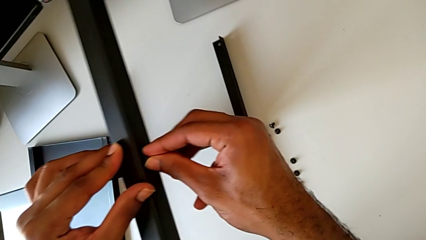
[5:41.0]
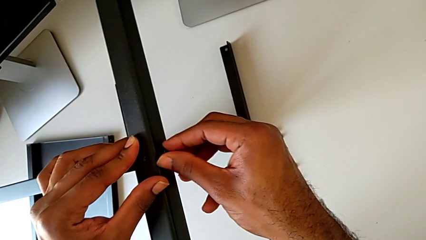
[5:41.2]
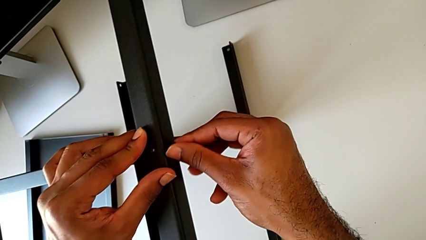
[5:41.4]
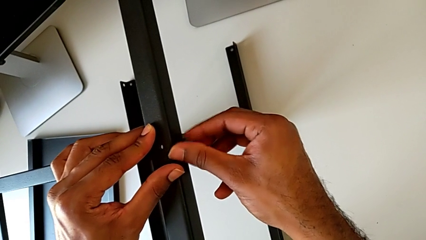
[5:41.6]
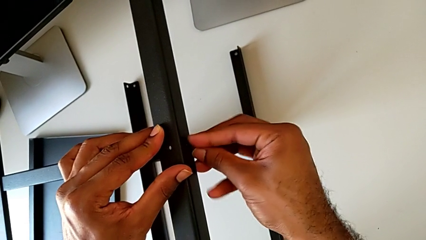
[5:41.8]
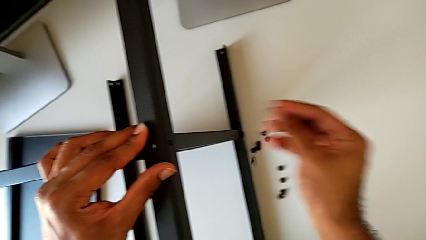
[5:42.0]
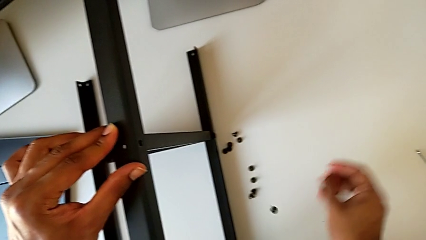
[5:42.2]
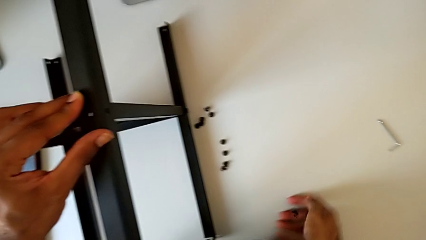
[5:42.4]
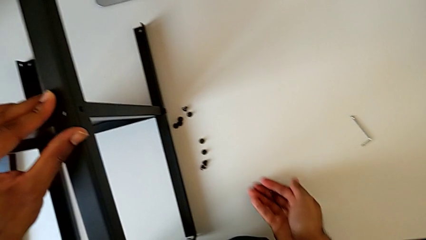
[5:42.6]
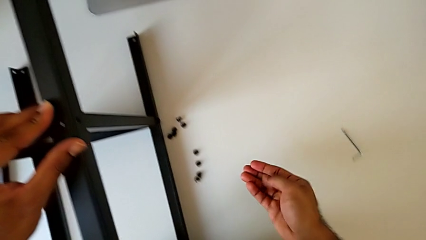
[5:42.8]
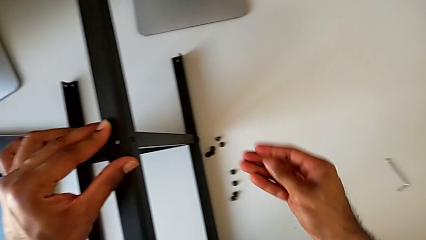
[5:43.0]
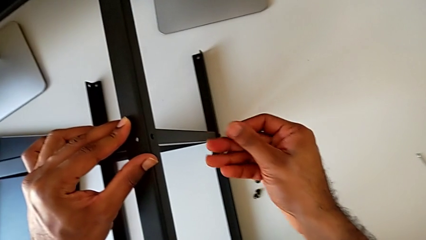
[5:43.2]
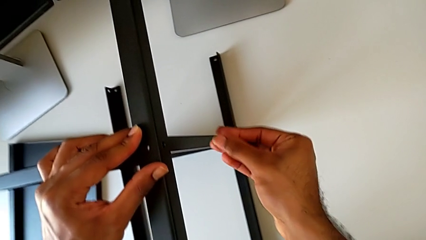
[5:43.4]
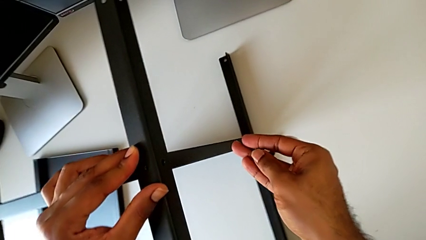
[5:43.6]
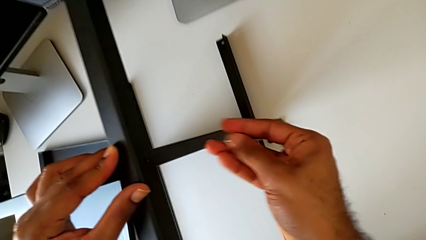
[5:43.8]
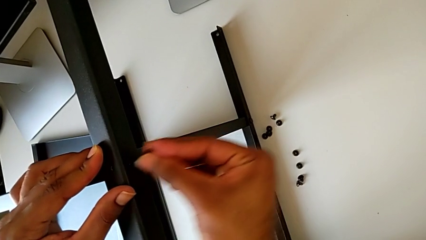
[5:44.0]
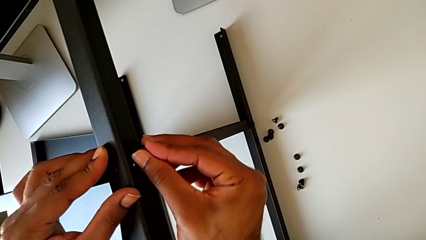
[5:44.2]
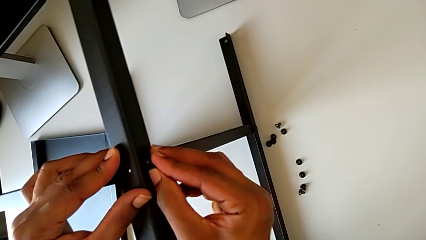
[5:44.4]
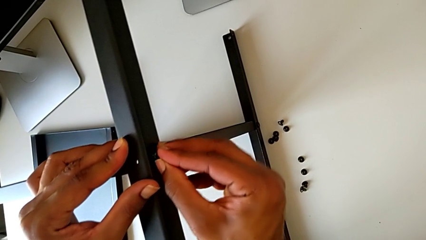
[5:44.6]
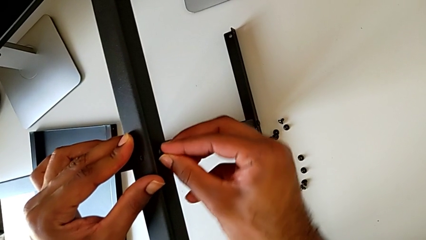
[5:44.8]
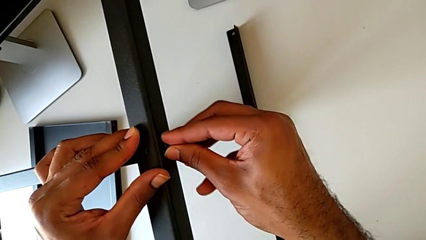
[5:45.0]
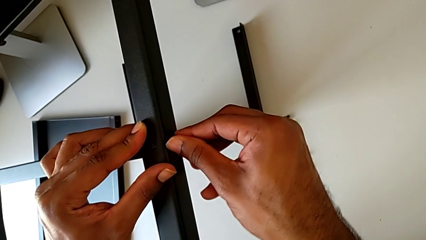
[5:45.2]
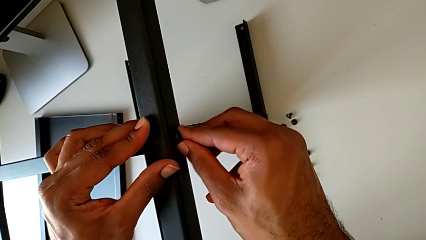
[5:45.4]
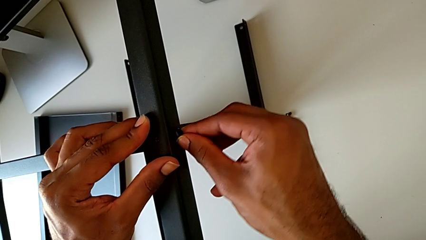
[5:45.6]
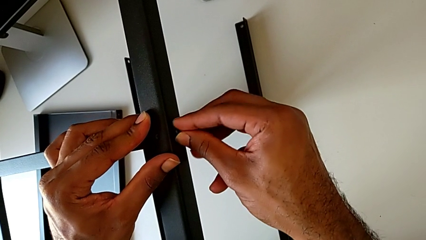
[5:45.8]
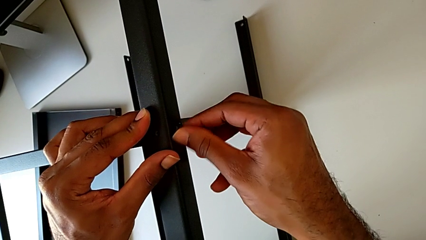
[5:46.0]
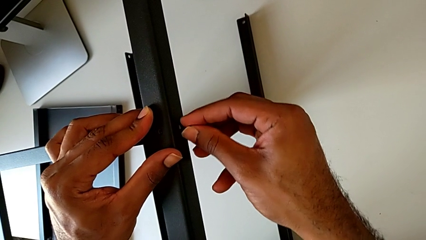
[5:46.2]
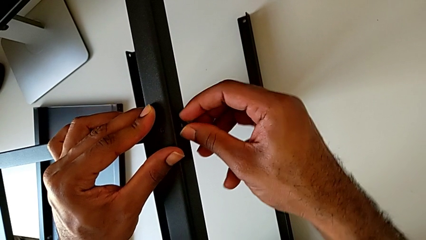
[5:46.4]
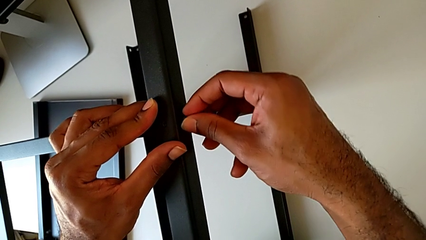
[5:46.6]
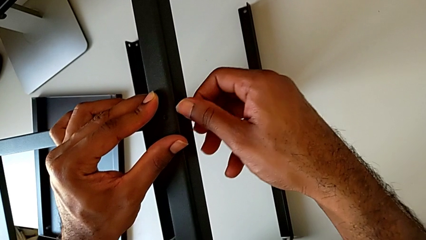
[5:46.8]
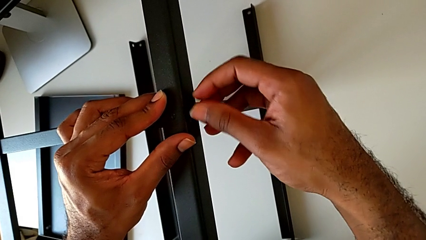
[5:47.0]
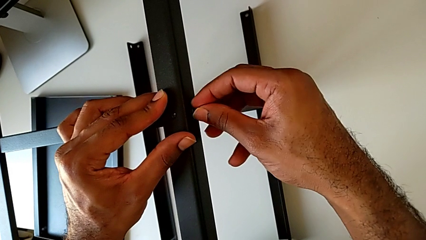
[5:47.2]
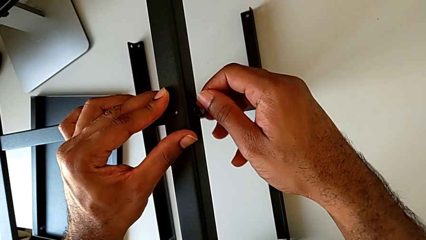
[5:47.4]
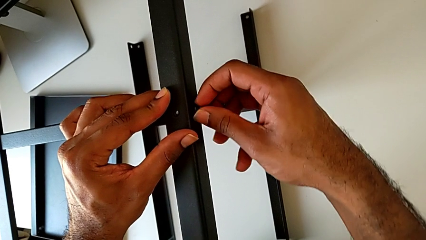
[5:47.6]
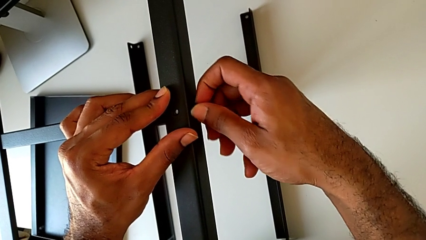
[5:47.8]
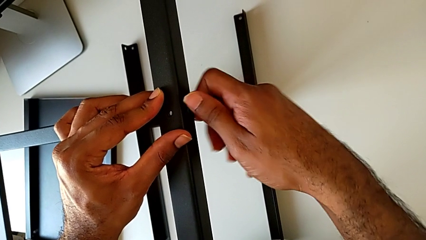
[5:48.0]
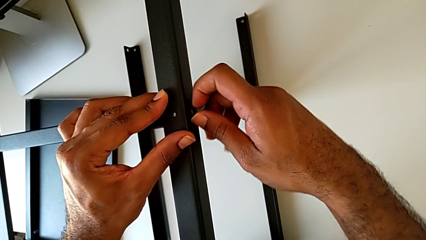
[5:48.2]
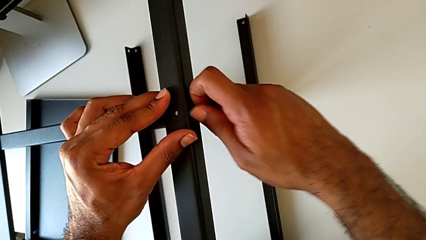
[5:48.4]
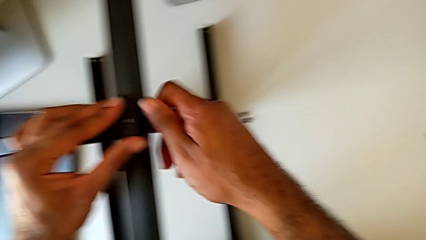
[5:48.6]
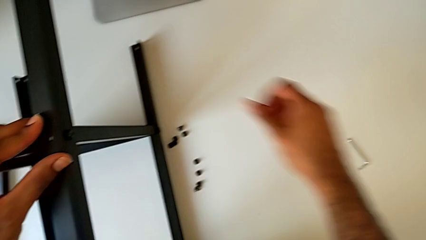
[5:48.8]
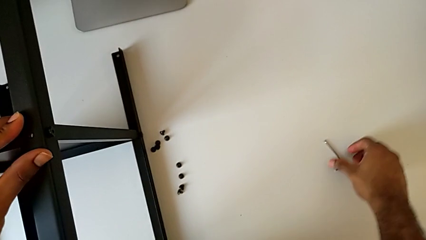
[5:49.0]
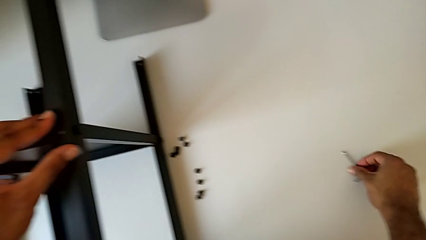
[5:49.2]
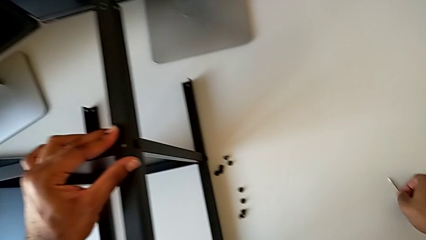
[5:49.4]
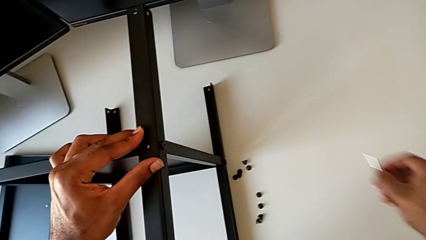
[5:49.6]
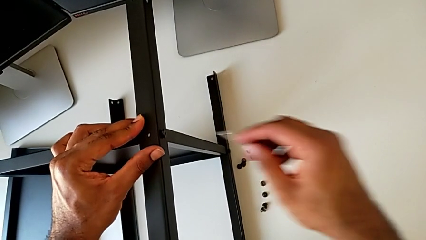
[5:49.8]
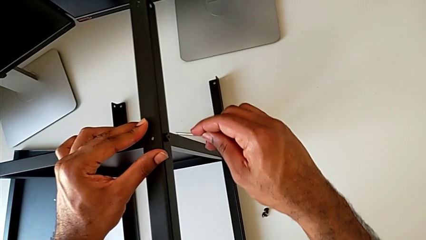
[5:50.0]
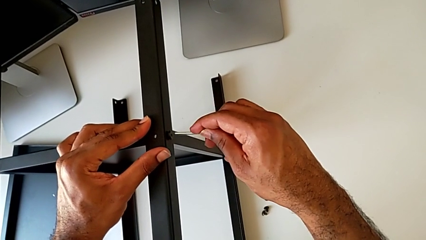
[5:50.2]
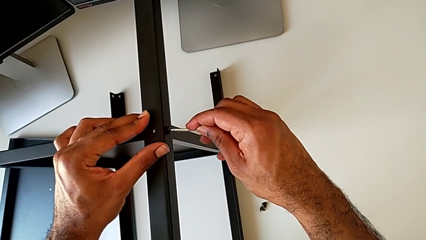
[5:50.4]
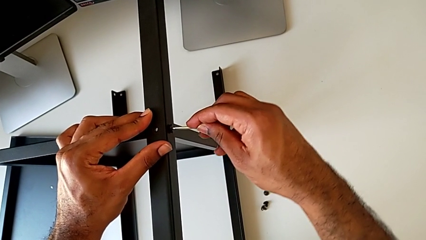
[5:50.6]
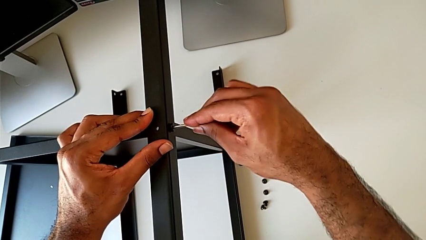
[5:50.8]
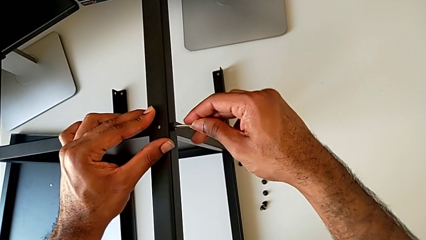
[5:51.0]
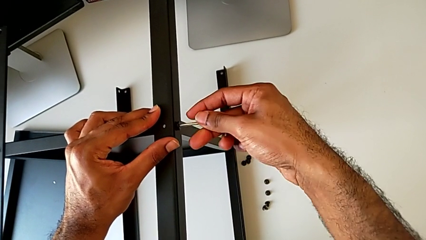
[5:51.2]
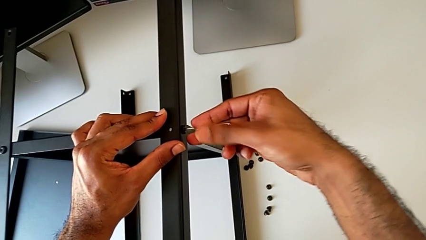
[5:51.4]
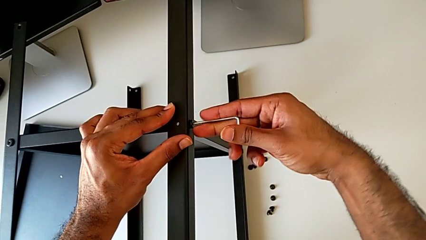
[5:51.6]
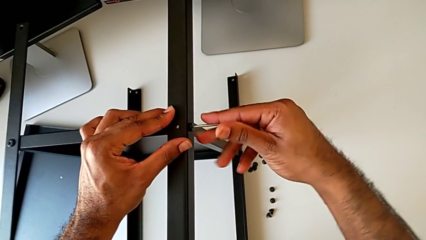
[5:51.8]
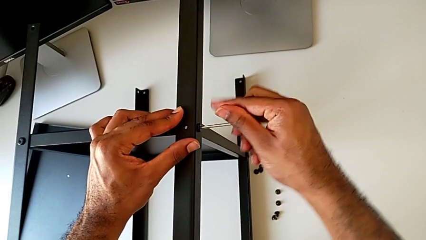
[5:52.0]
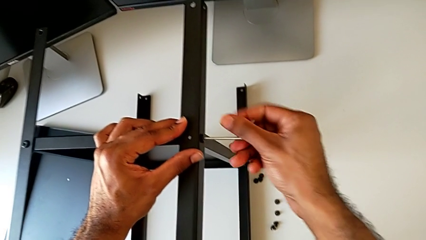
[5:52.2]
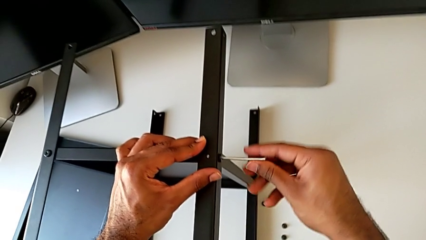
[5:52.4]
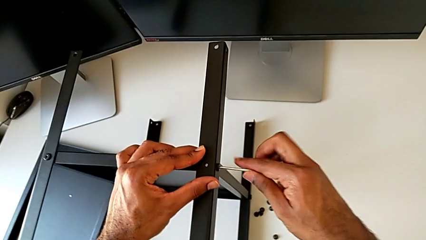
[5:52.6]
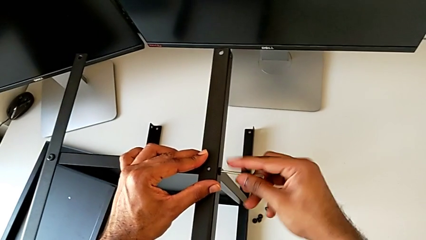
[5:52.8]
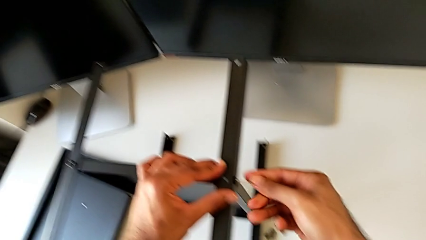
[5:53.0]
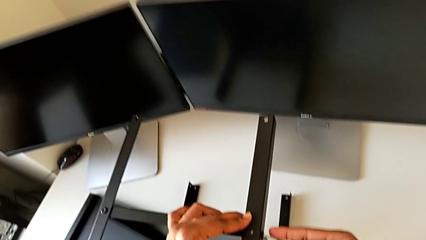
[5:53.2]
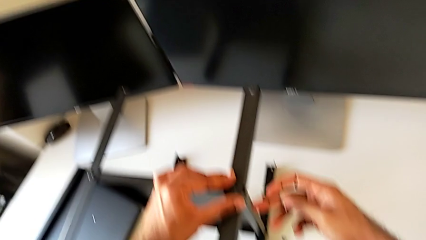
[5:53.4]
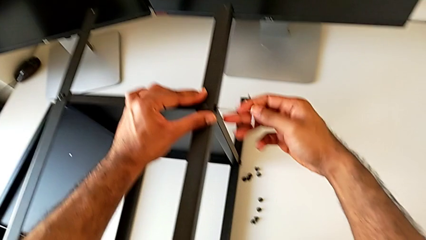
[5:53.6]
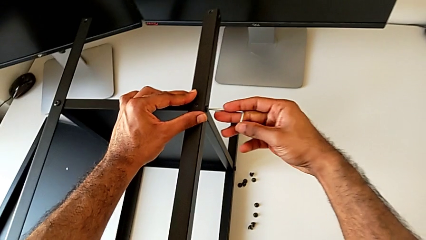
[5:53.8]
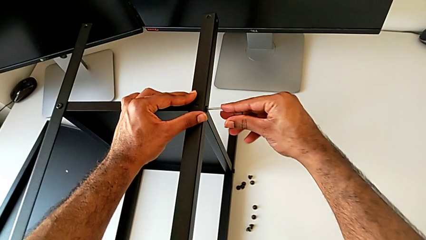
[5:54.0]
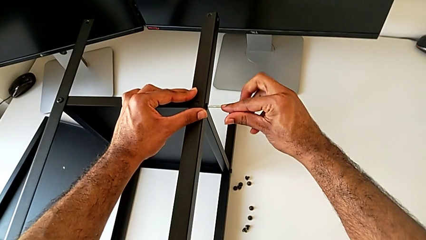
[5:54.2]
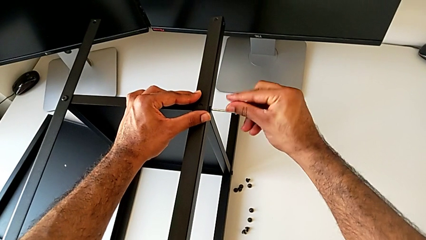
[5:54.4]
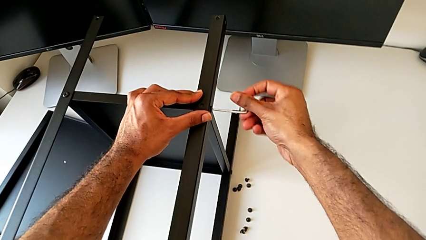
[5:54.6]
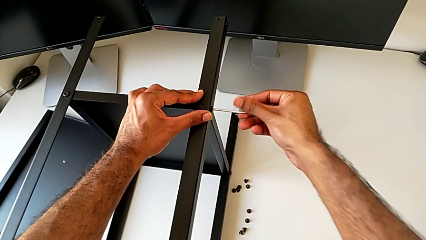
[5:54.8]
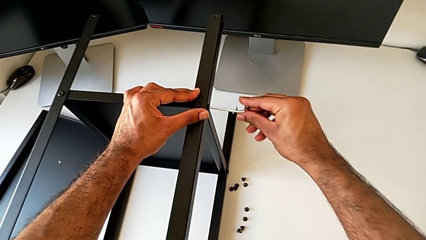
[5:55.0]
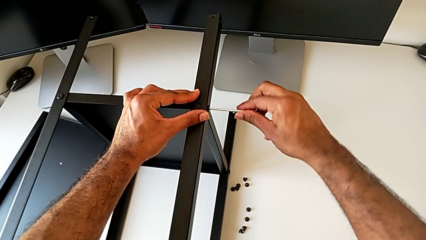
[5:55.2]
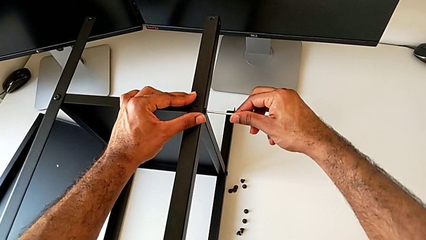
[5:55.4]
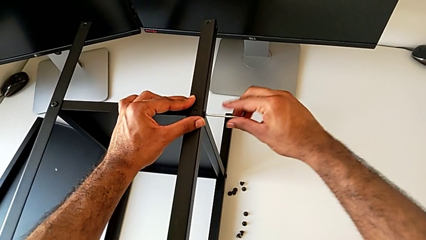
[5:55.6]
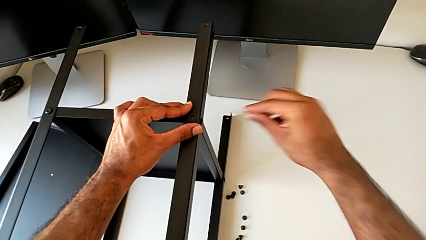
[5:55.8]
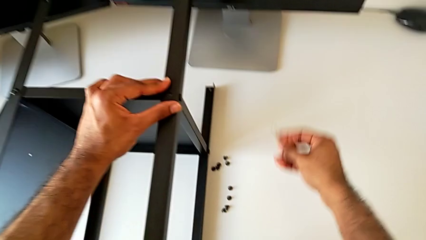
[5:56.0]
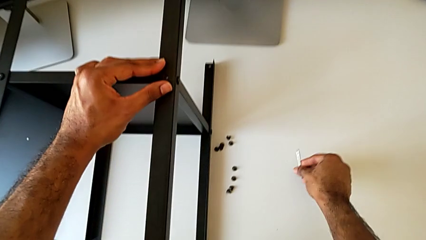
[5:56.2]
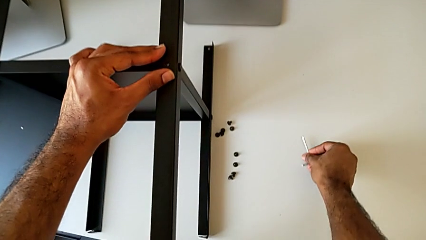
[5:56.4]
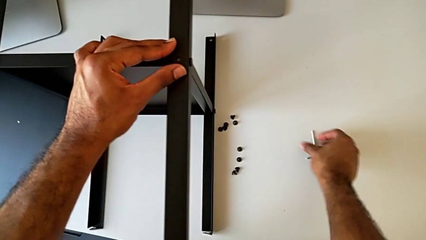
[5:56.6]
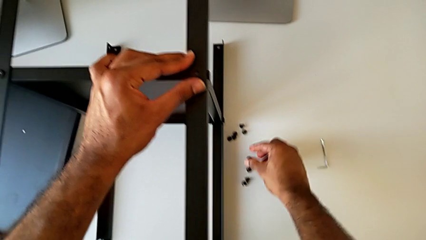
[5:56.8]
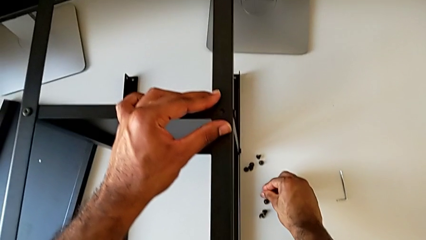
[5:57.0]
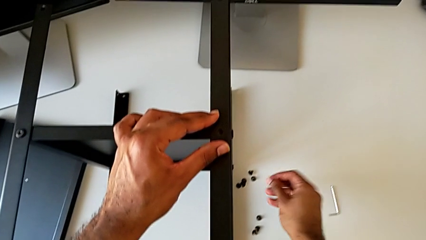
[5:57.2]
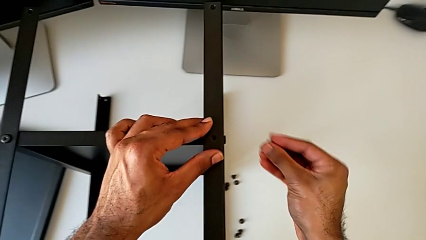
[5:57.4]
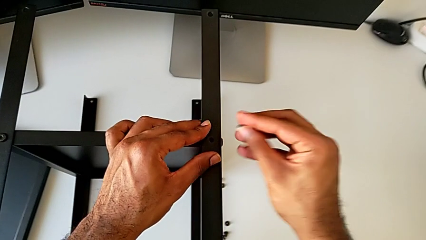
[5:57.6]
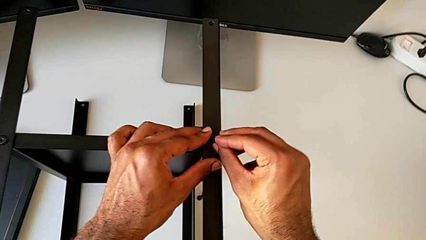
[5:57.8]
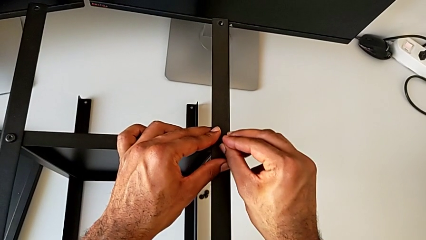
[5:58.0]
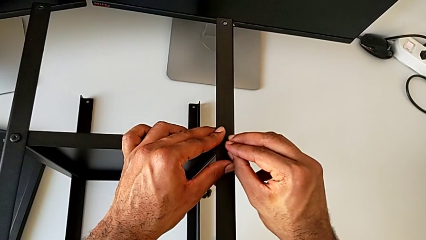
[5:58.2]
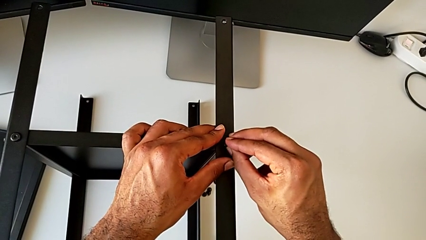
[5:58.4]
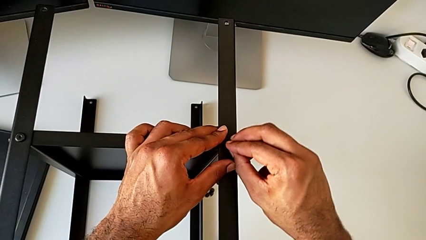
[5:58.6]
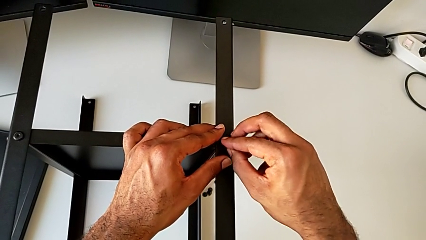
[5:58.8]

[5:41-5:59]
The camera wearer is screwing the fourth leg to the bottom tray. They screw the hex socket head, wrongly drop it, grab it, insert it, screw it, grab the Allen wrench, insert it, screw the hex socket head, withdraw the Allen wrench, place it, grab the hex socket head and insert it.
